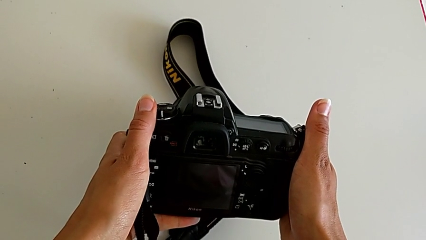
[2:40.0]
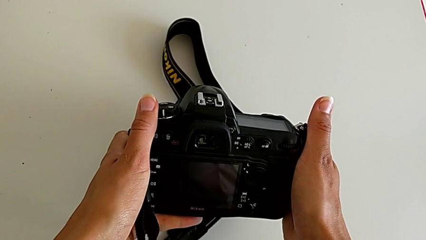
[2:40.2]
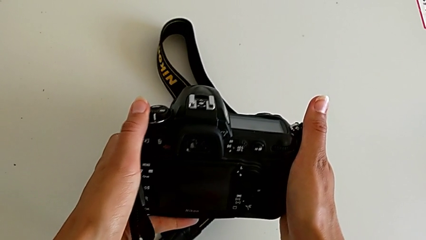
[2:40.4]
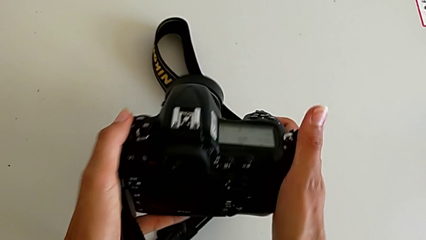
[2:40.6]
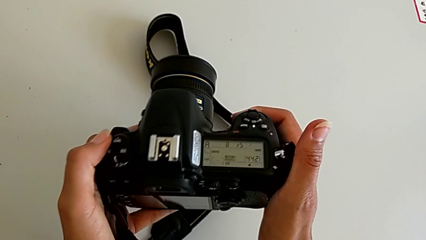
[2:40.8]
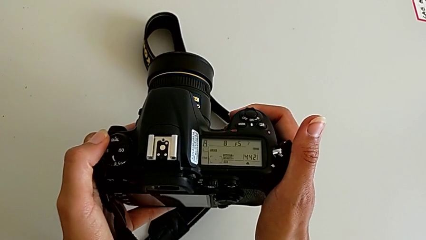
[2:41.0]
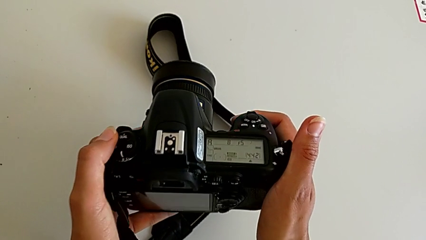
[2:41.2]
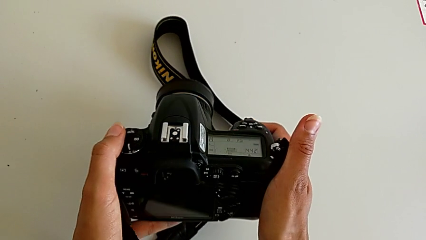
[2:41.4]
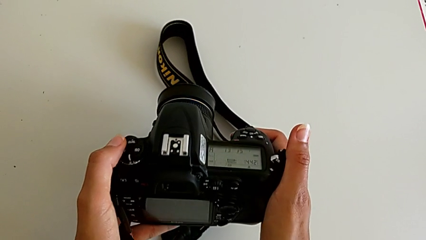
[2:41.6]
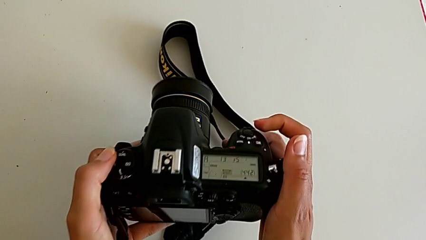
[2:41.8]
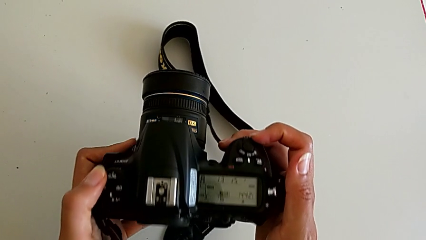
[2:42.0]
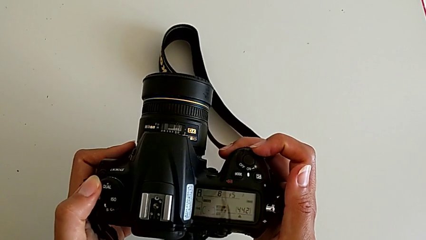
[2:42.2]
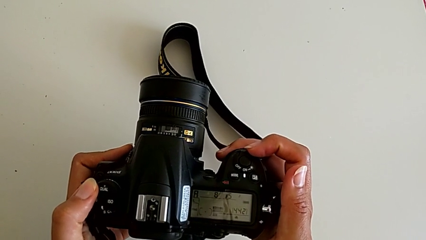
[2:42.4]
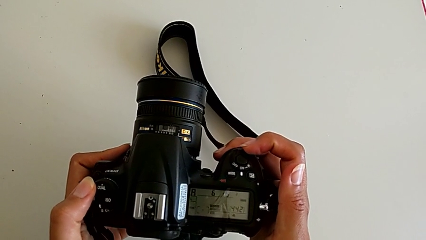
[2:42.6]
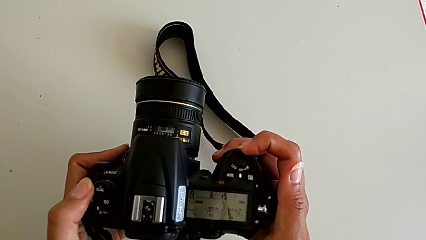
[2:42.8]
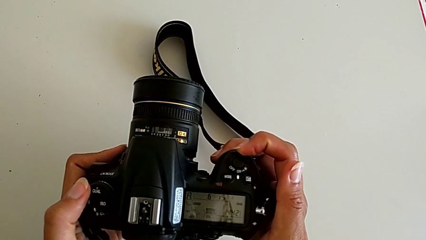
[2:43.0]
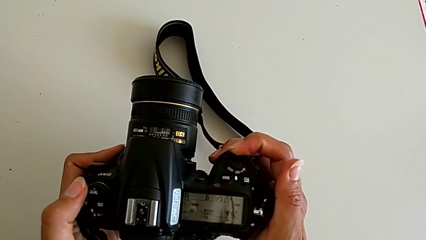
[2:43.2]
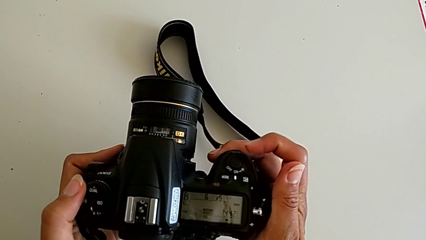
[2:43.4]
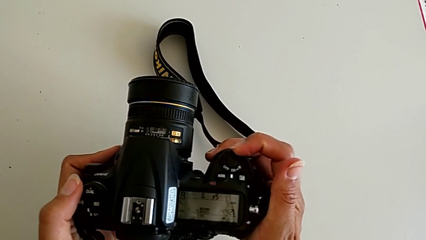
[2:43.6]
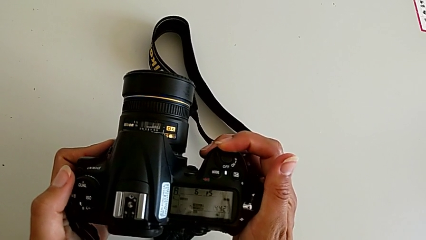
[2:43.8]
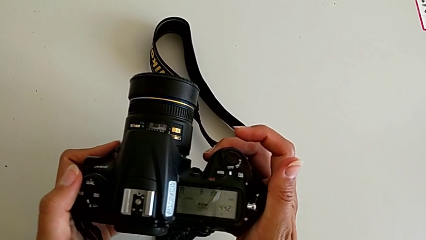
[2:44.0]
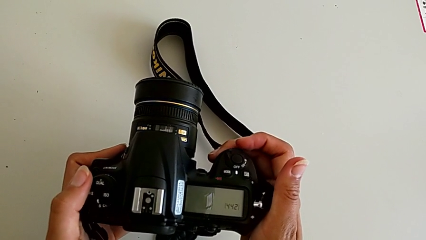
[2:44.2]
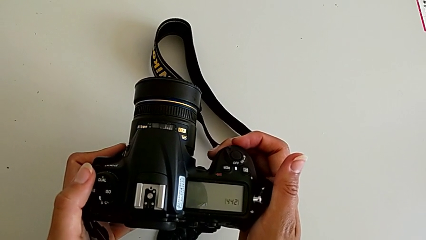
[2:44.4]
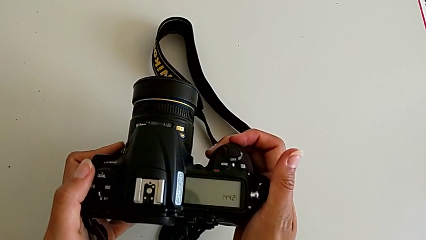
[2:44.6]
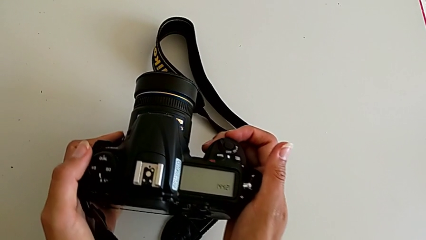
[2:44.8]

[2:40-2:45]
The camera wearer turns on their DSLR. They touch the power button and slide it.

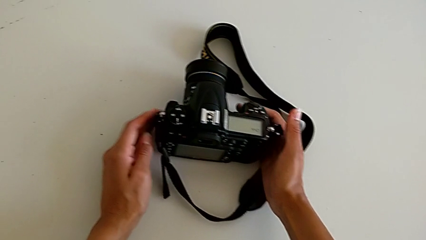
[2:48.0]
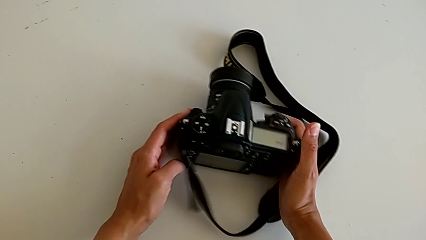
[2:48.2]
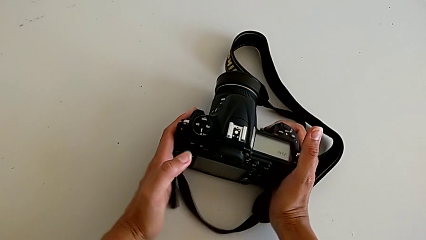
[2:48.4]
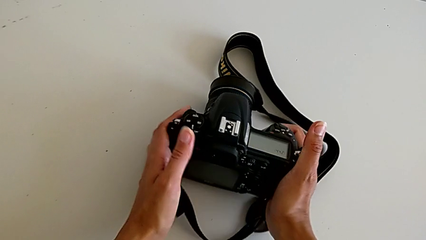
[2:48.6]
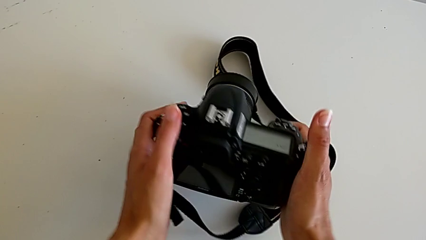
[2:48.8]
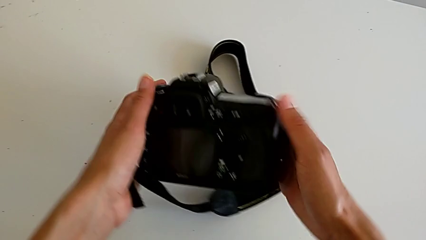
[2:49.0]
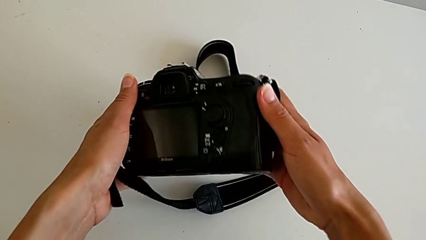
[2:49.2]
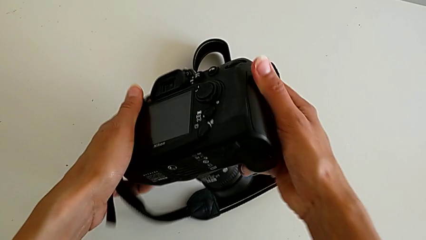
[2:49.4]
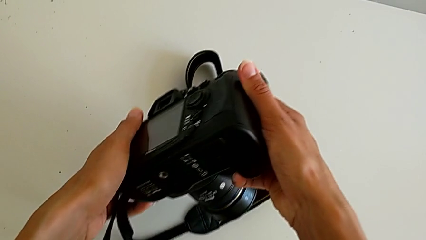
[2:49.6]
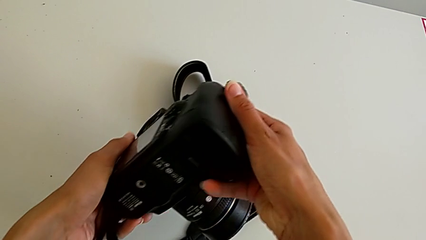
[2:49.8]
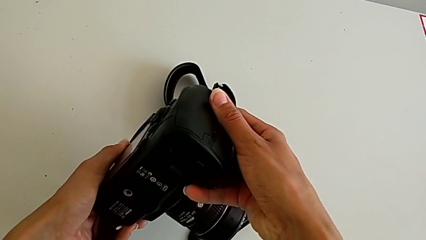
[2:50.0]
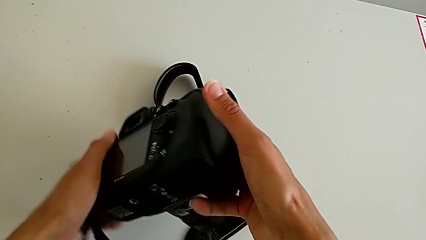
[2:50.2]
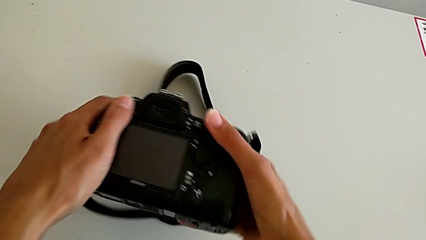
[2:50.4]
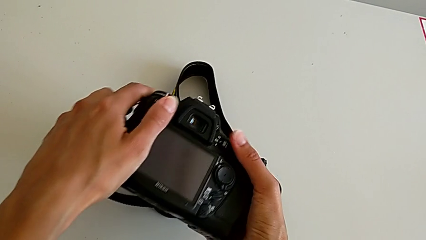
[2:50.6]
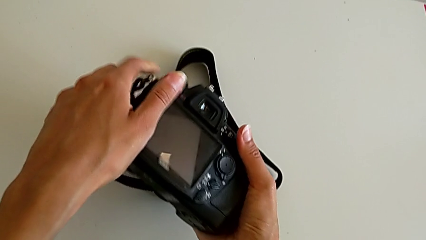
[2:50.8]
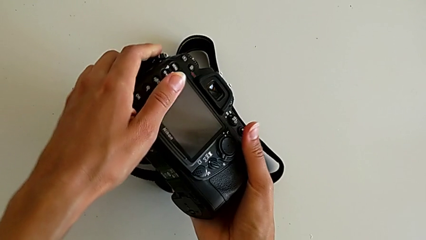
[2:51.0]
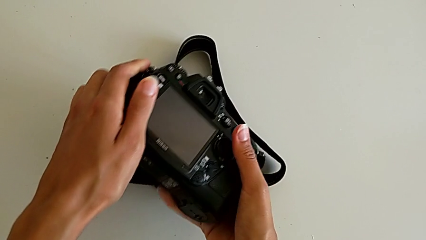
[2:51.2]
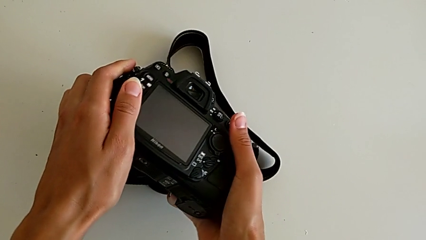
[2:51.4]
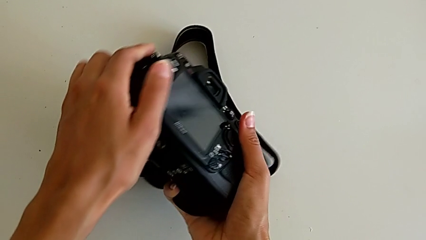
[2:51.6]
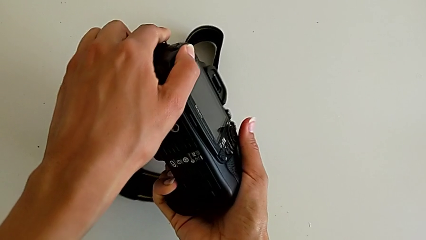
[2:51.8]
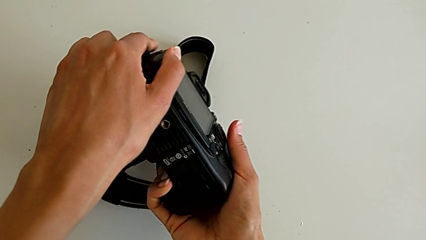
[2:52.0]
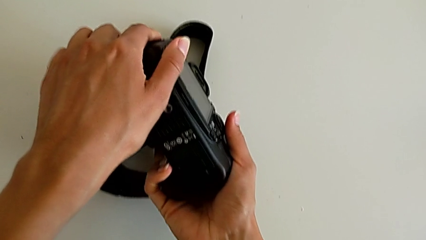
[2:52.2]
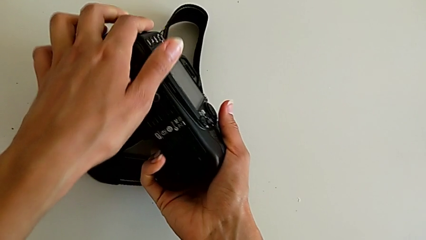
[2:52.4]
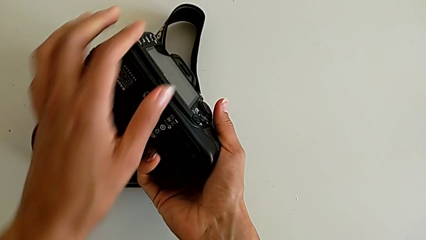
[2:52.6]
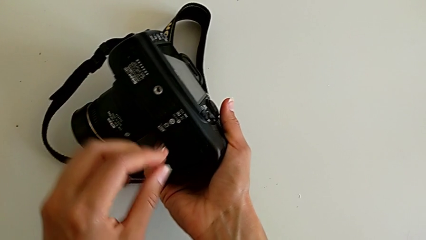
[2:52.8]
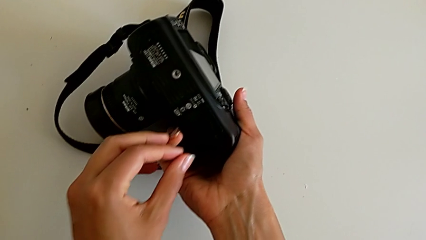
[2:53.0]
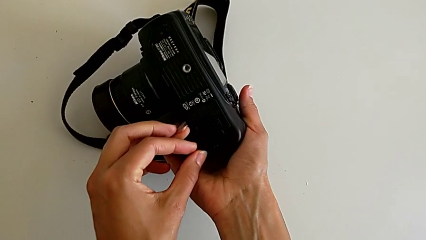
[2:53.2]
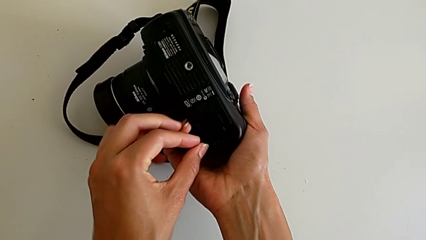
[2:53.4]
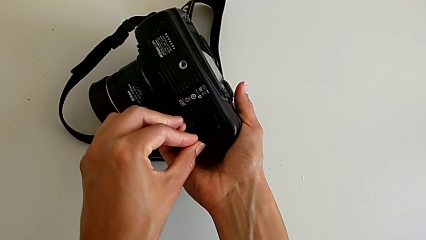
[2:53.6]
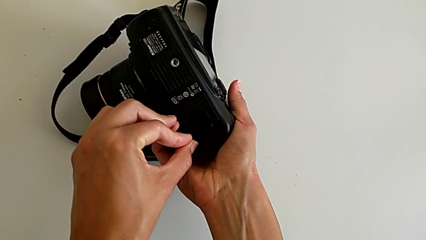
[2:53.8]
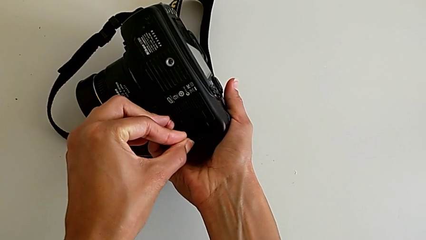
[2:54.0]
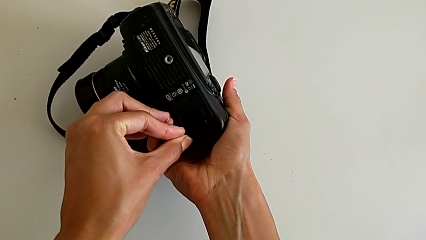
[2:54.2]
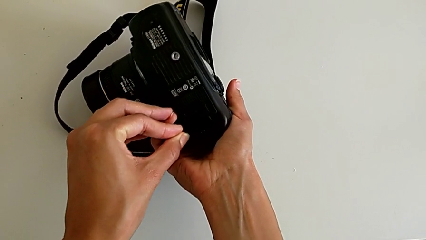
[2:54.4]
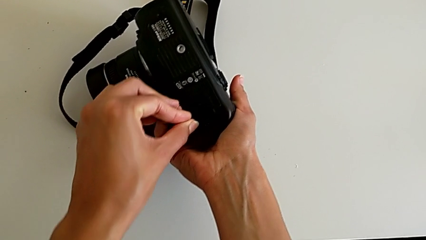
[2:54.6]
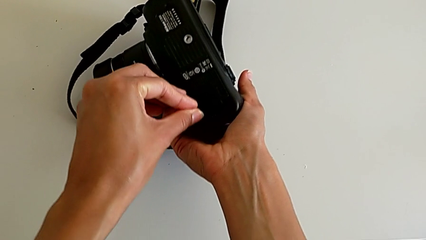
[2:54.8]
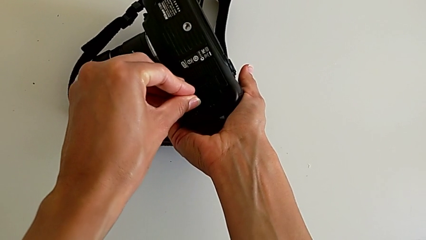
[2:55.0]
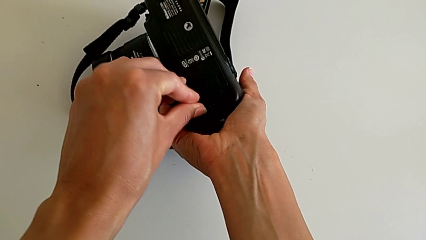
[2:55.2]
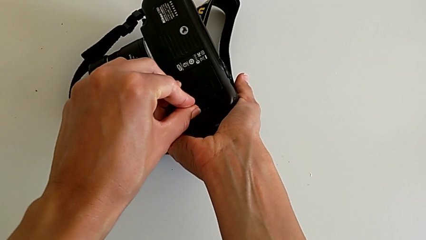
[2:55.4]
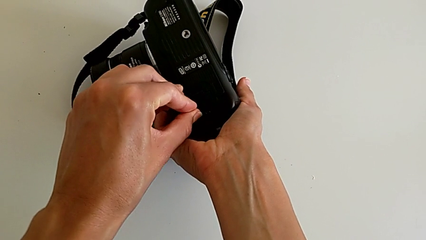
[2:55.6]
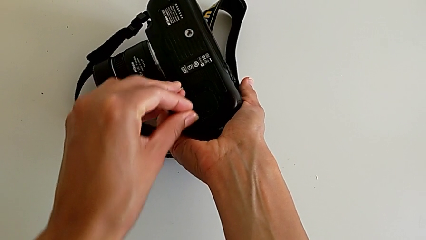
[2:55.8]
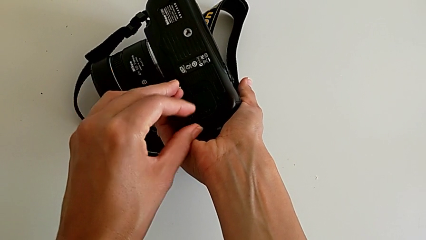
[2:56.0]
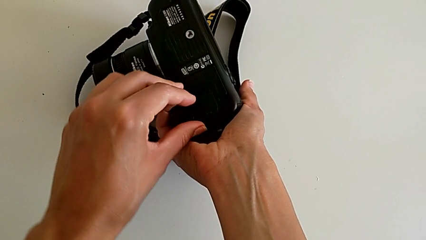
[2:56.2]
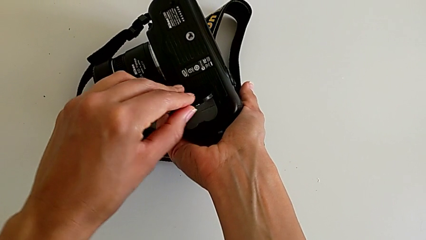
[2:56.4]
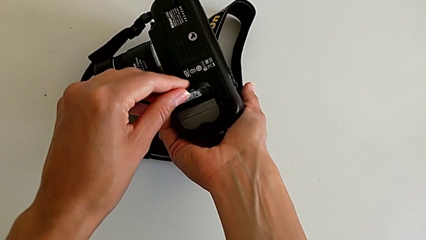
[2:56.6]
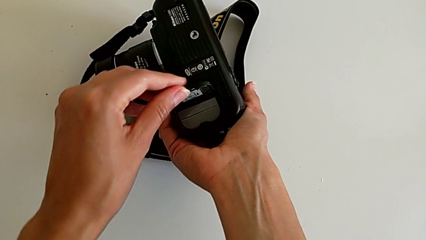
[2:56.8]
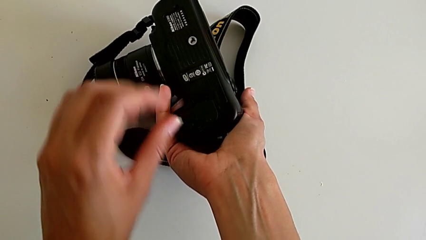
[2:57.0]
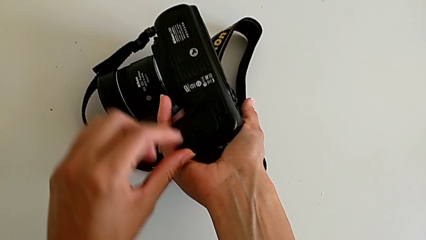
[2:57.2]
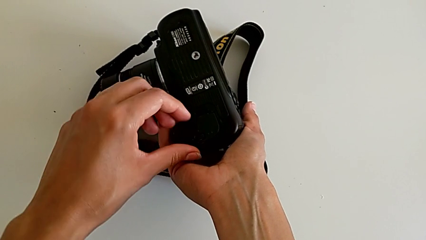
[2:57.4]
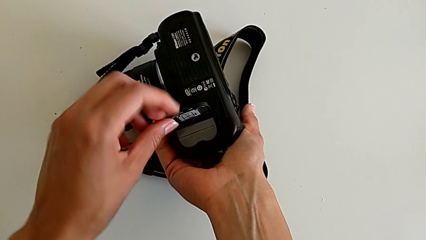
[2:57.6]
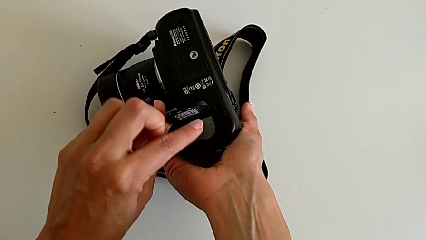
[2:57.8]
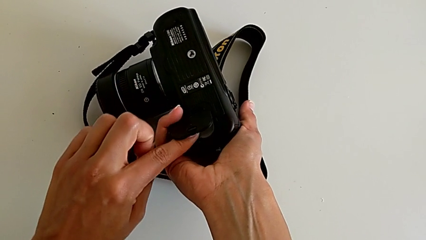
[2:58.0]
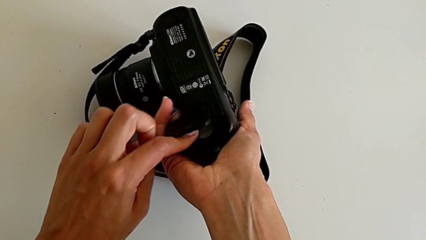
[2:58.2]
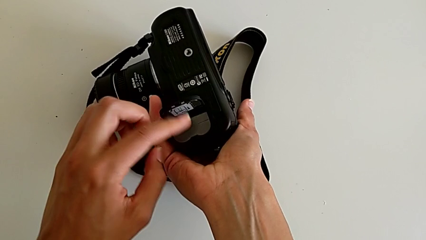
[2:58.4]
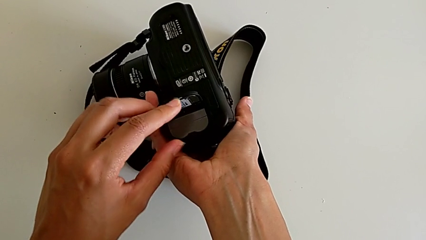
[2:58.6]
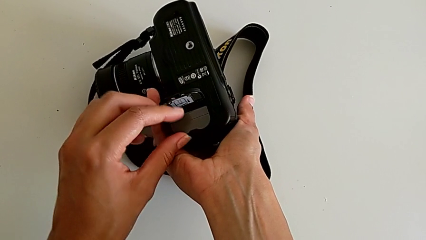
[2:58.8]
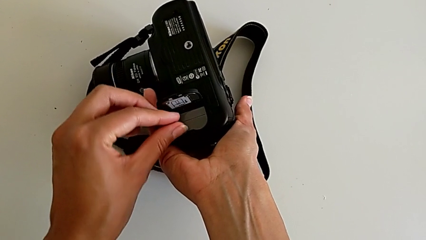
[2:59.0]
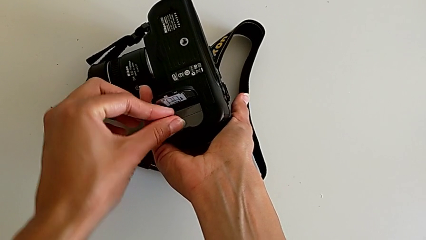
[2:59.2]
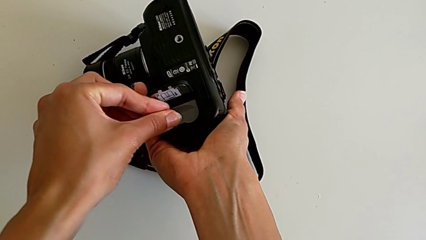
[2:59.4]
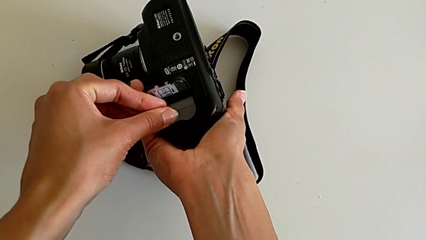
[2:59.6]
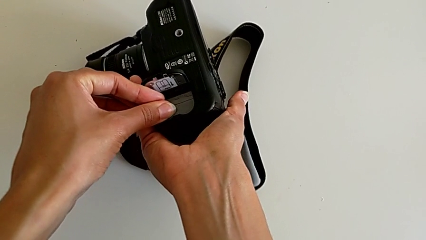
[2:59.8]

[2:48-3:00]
The camera wearer is withdrawing the battery from the DSLR. They grab the DSLR, rotate it, press the battery door, open it and press the battery.
